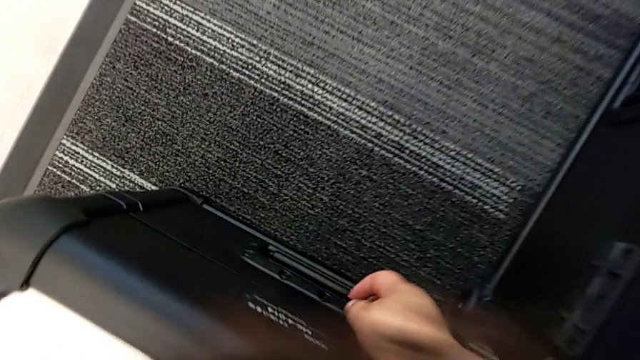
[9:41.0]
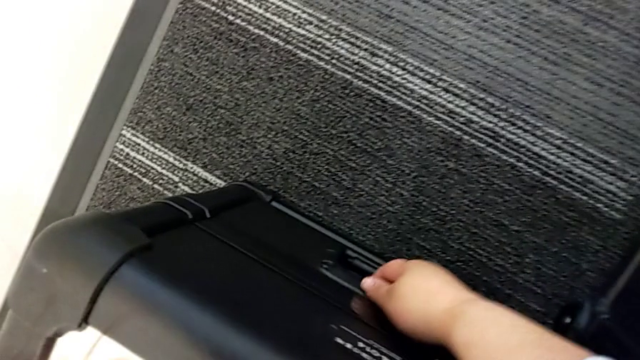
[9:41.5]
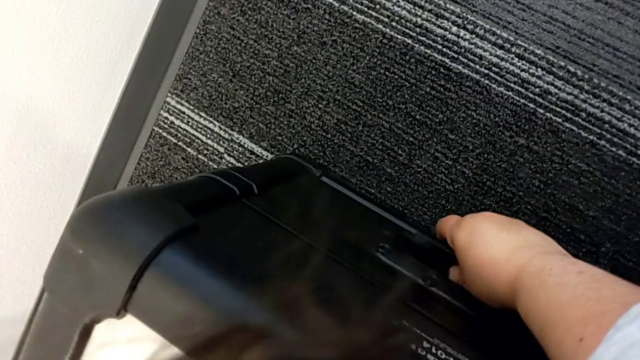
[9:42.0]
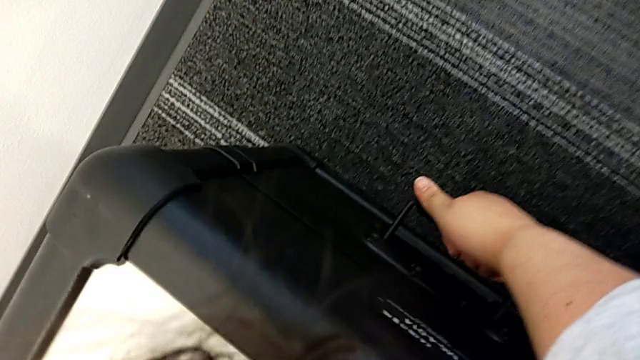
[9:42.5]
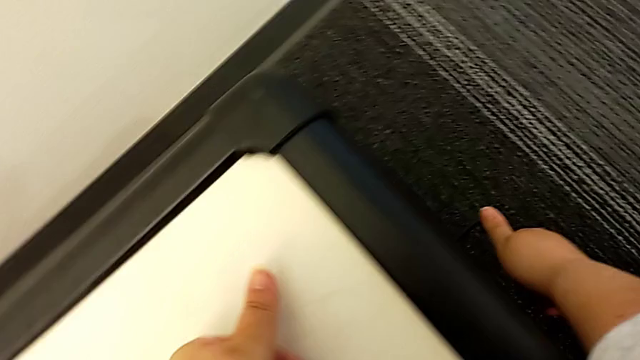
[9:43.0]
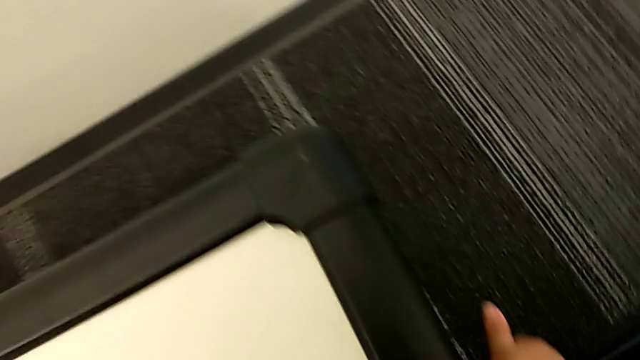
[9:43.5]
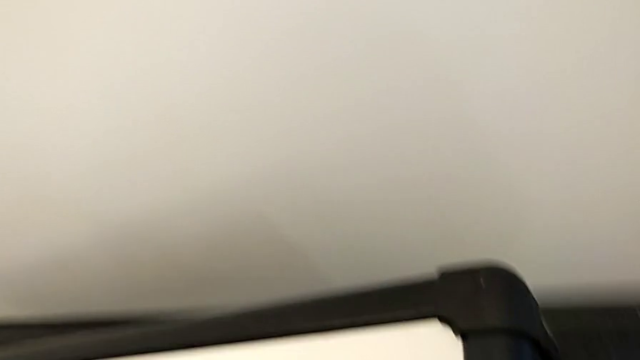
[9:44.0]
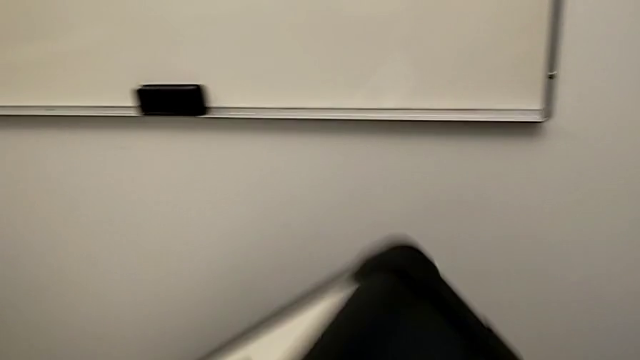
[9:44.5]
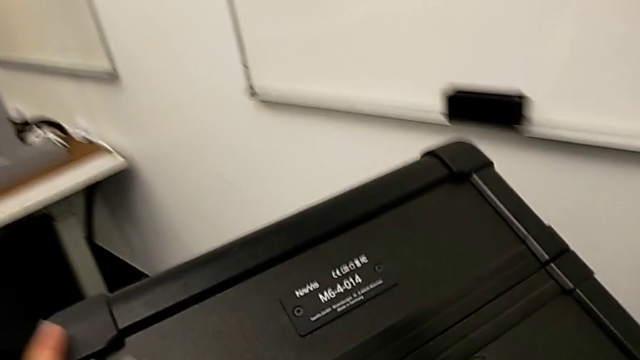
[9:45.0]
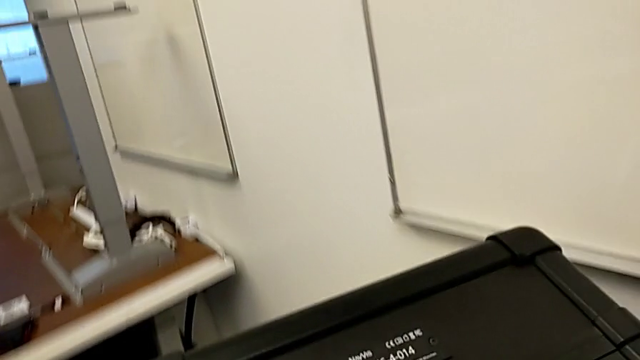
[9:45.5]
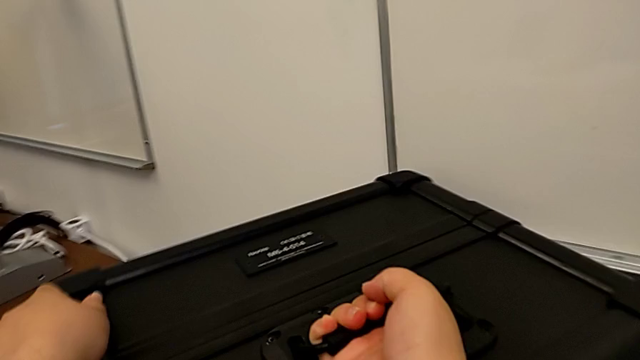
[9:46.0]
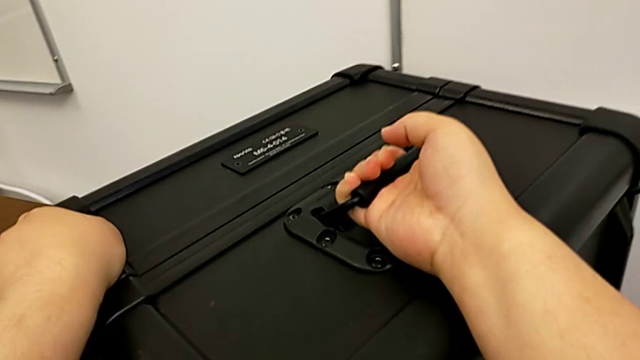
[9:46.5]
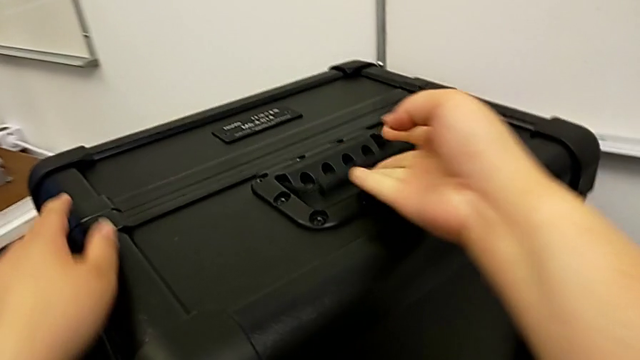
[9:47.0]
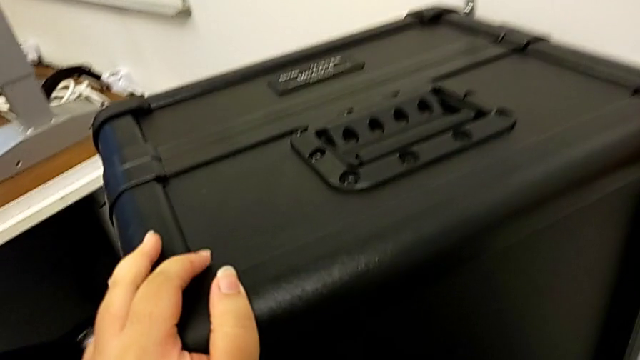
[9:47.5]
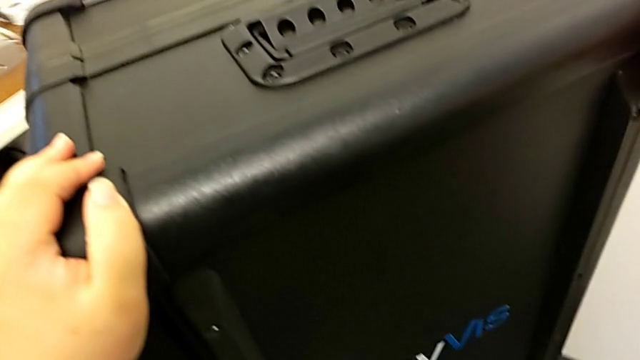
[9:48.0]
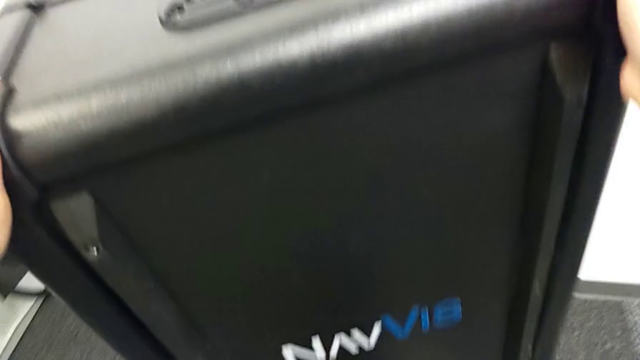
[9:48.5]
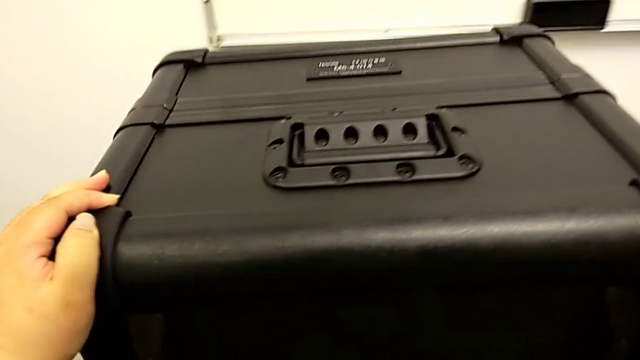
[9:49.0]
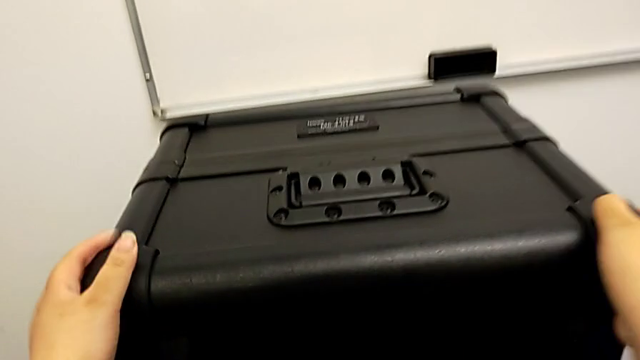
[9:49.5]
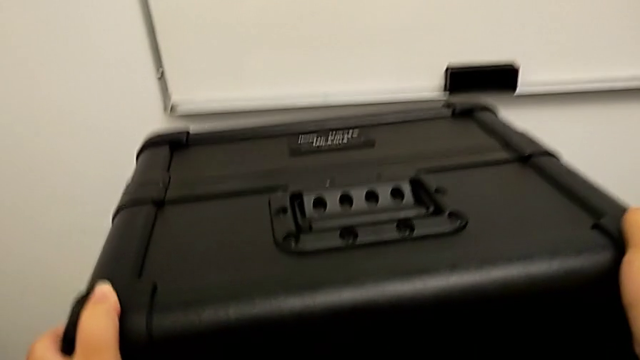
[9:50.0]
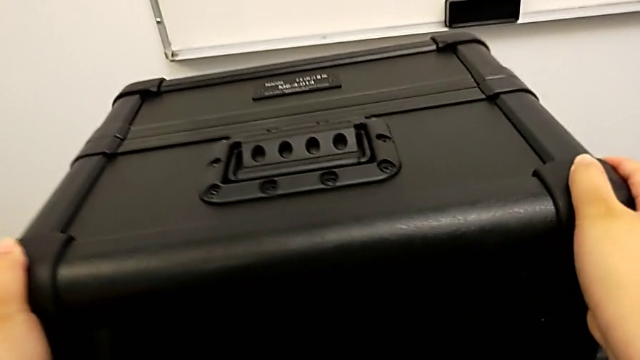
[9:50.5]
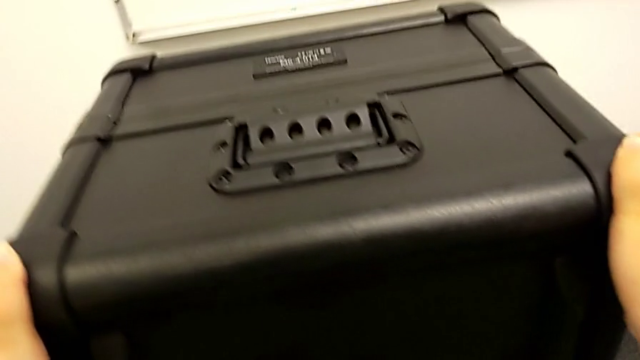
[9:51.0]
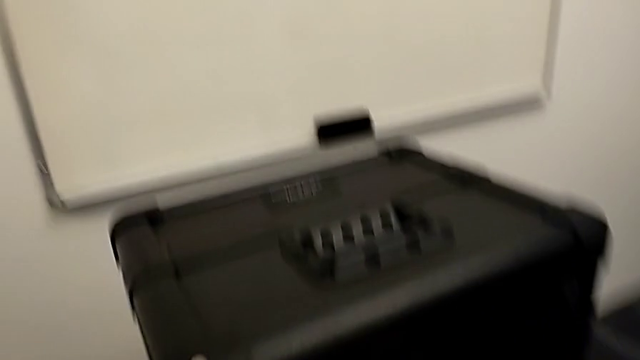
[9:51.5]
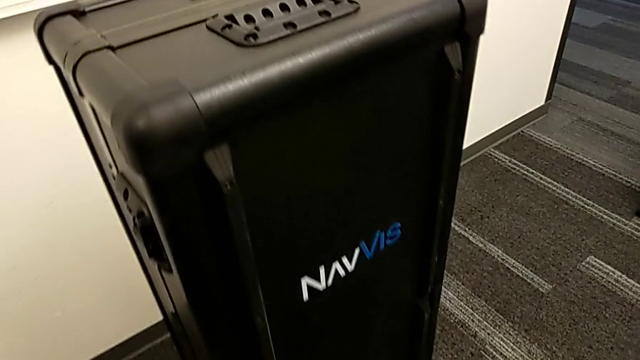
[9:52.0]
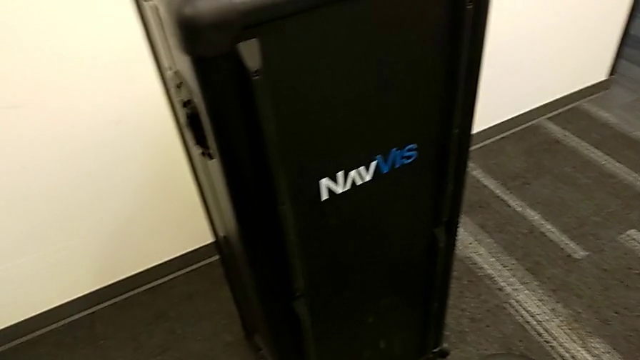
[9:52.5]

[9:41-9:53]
The camera wearer is standing by the body box. They flip the body box and slide it.

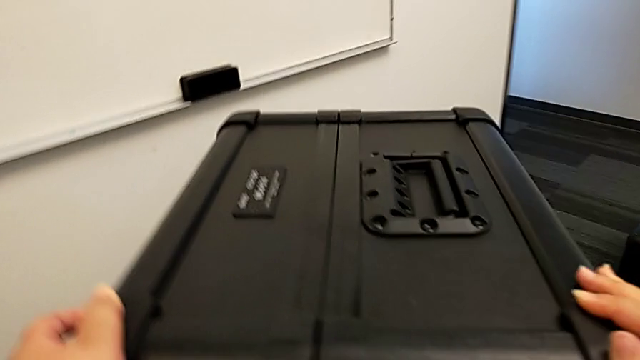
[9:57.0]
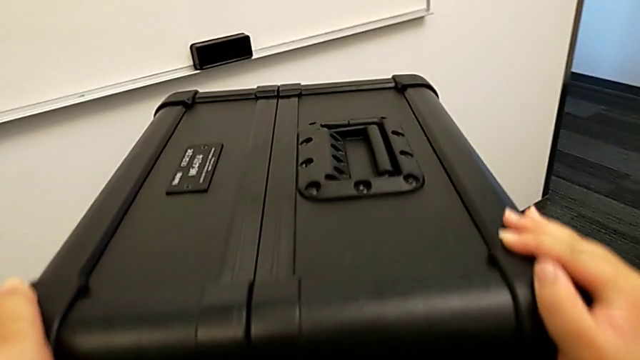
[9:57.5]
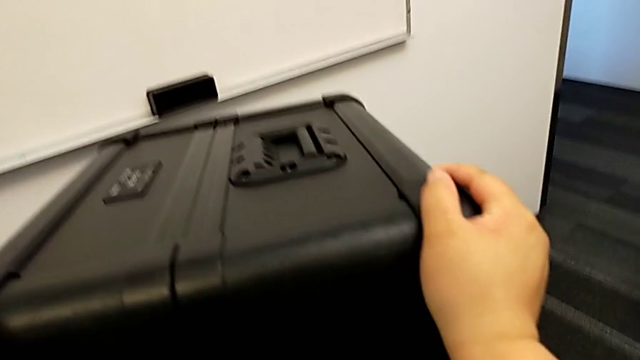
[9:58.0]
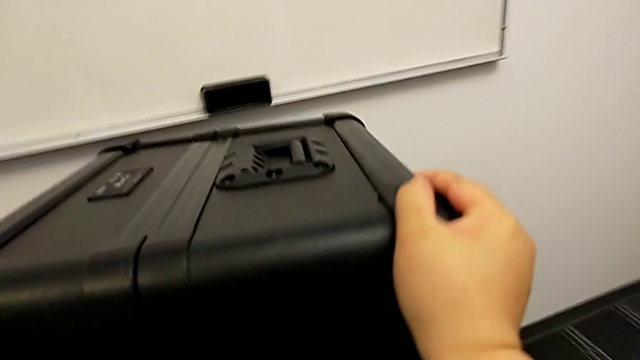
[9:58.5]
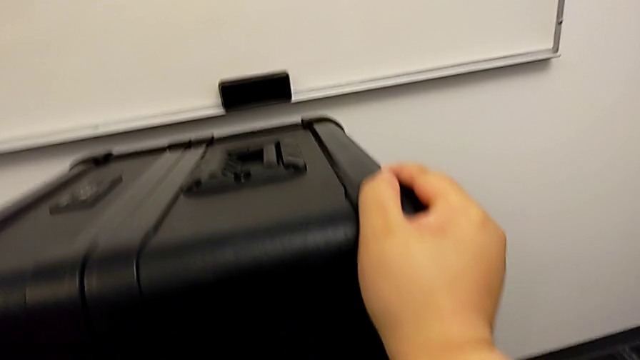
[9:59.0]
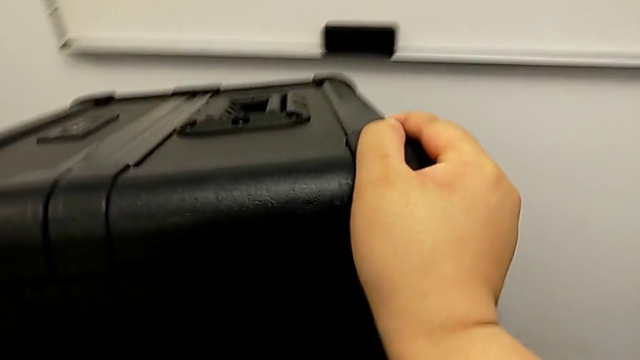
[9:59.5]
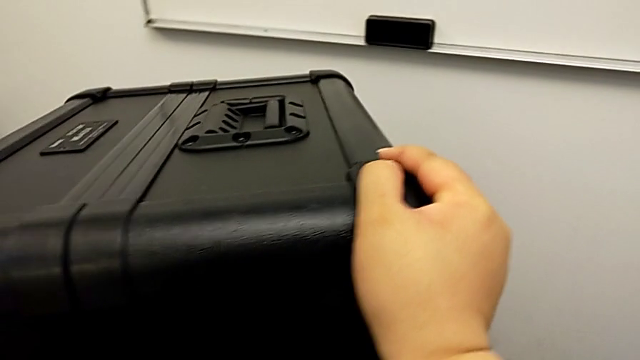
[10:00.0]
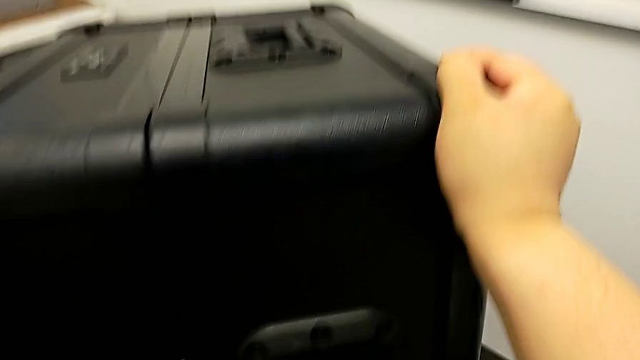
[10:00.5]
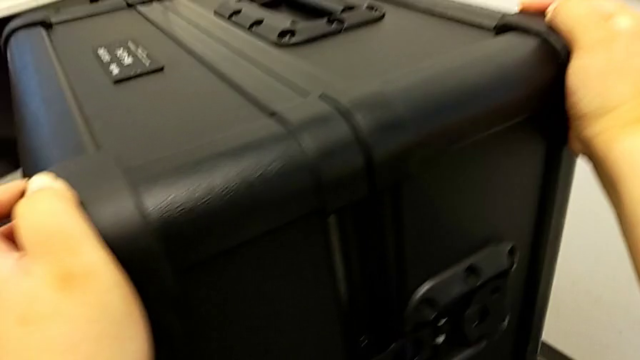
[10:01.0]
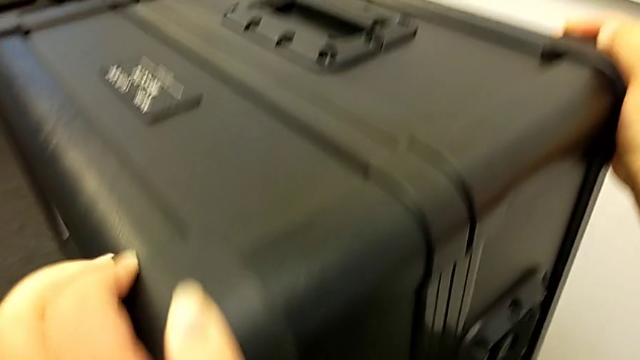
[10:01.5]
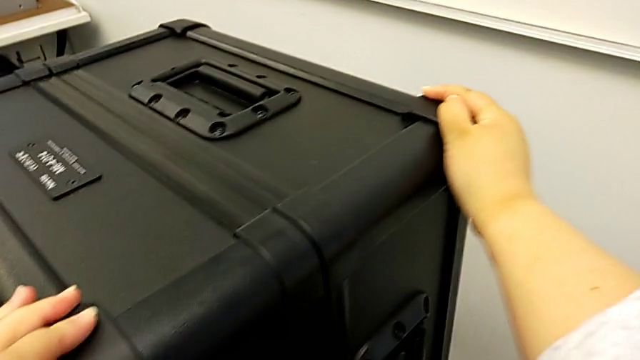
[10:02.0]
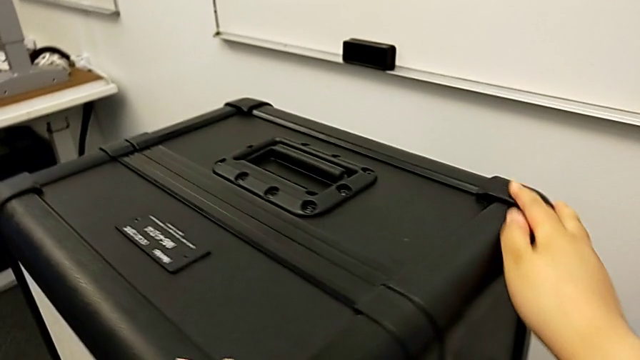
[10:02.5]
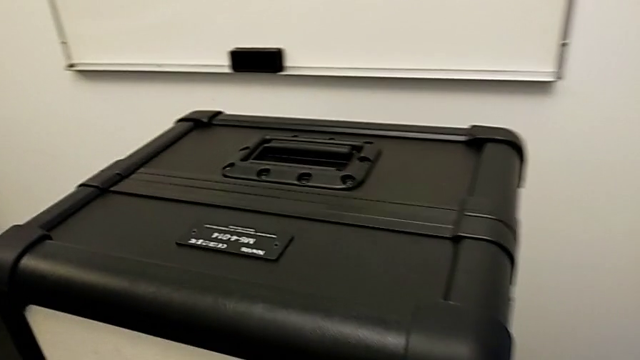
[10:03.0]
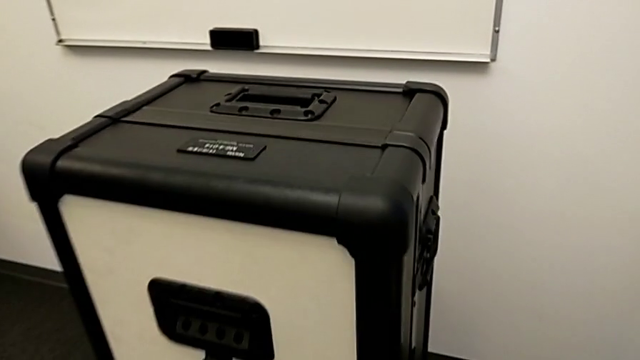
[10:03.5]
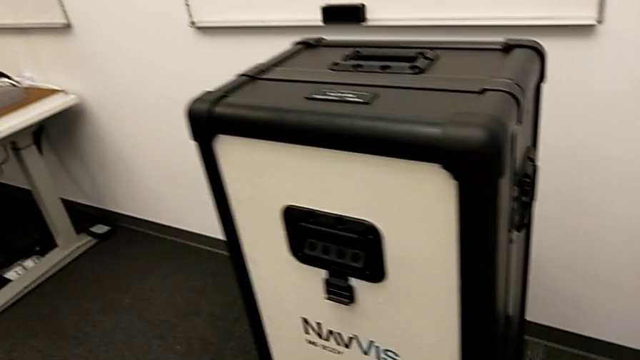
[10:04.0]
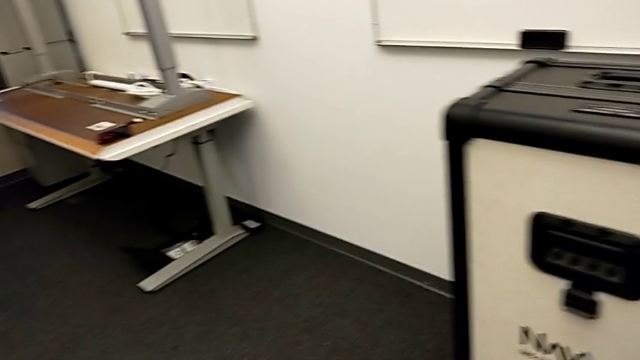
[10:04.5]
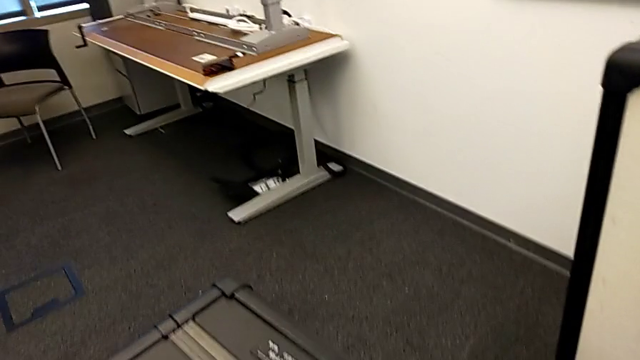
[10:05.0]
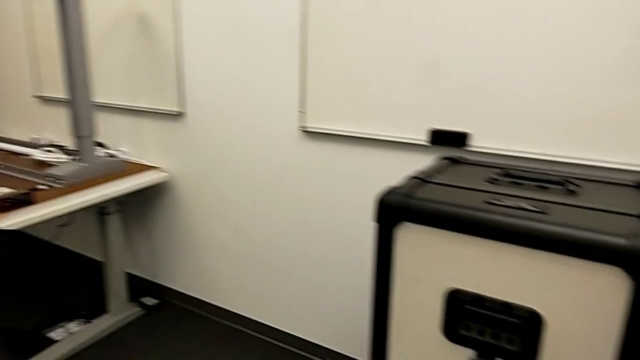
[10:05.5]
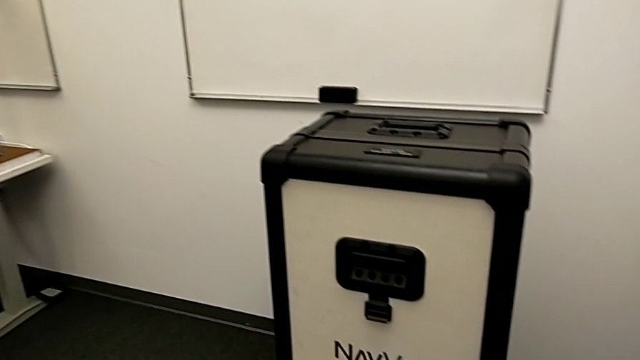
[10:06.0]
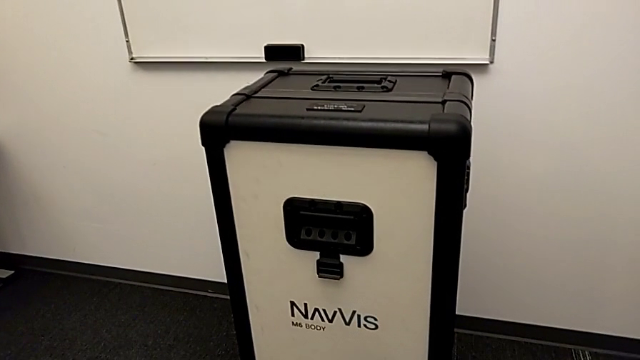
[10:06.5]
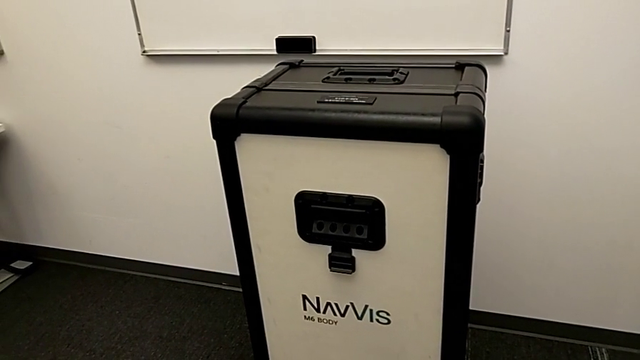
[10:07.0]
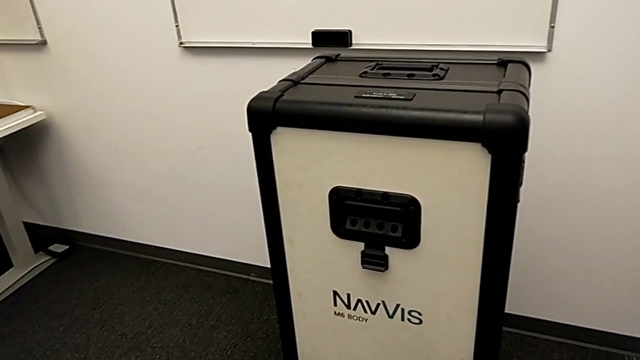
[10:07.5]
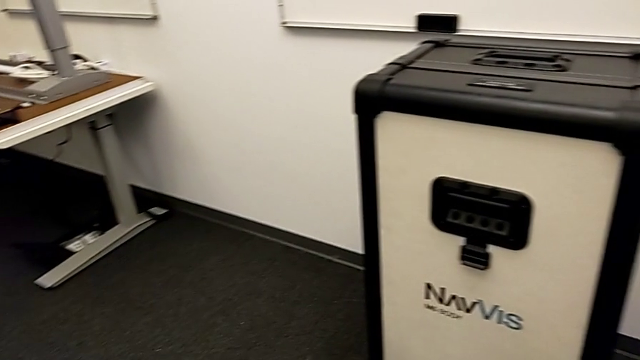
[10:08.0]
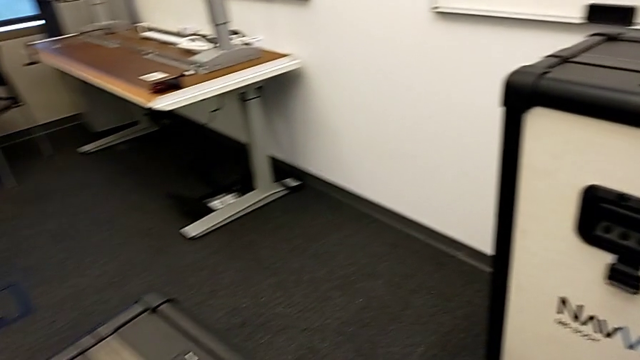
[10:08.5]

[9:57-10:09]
The camera wearer is placing the box at the front of their body. They slide the body box.
